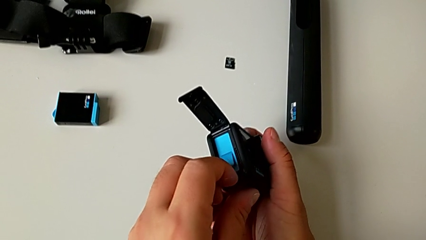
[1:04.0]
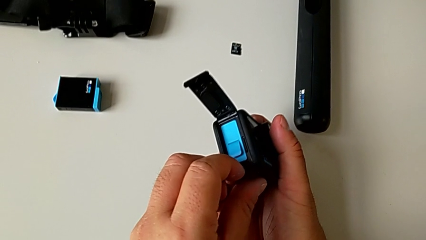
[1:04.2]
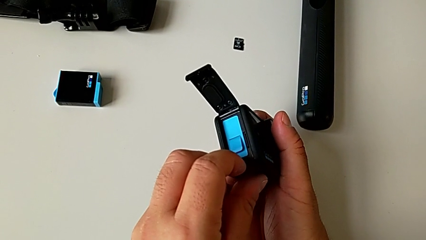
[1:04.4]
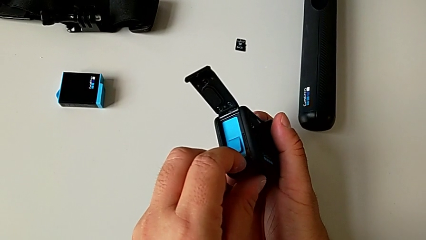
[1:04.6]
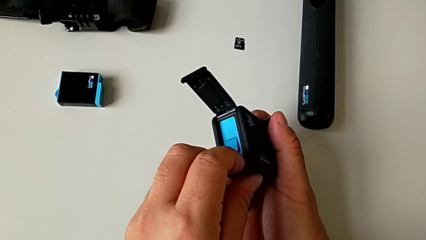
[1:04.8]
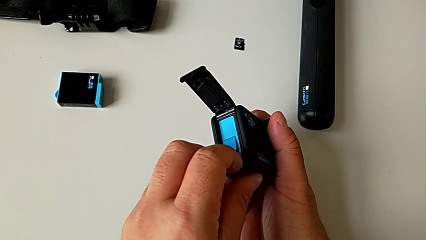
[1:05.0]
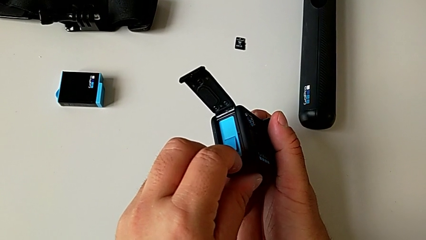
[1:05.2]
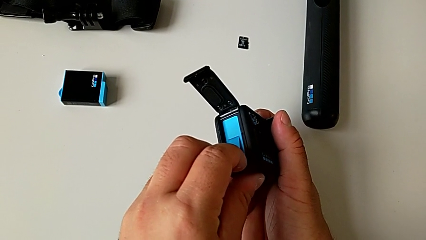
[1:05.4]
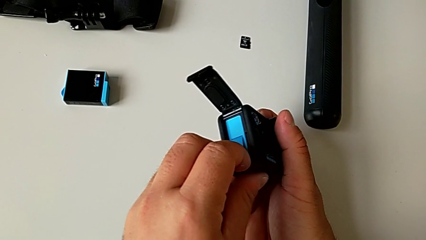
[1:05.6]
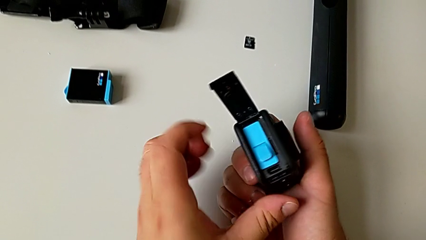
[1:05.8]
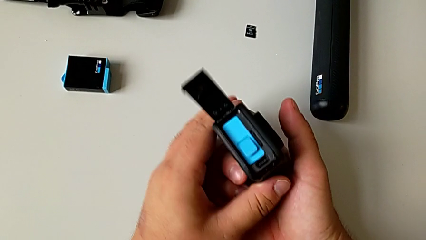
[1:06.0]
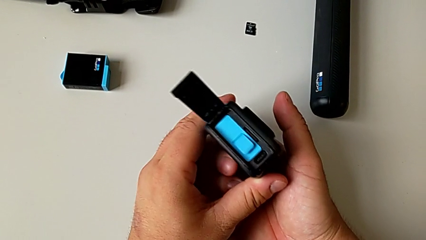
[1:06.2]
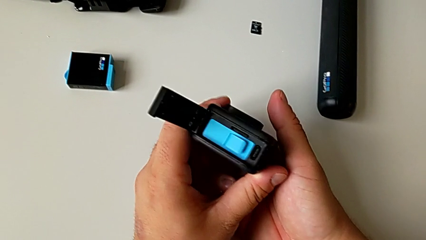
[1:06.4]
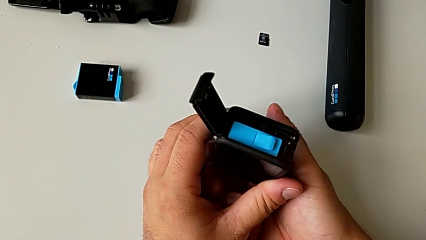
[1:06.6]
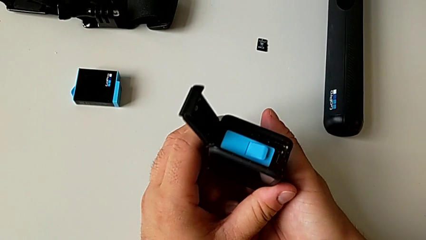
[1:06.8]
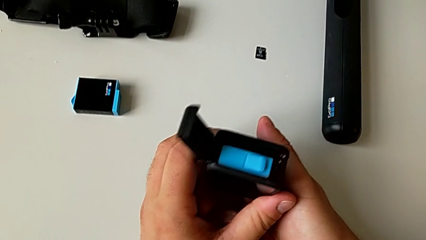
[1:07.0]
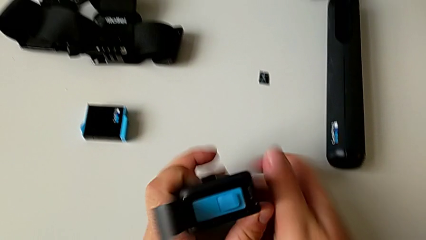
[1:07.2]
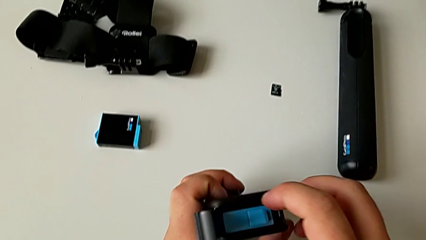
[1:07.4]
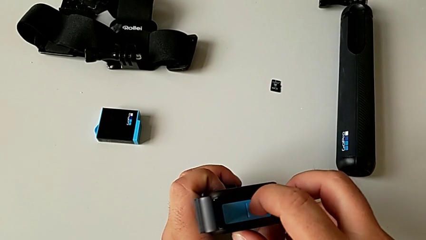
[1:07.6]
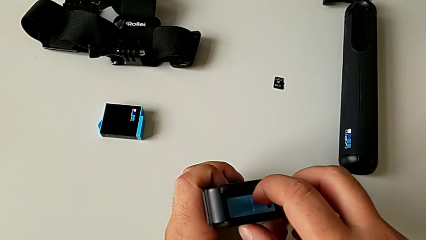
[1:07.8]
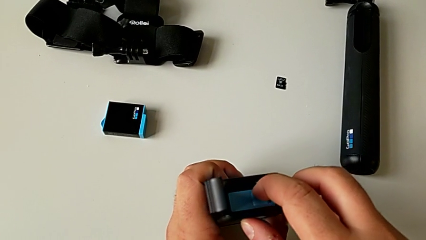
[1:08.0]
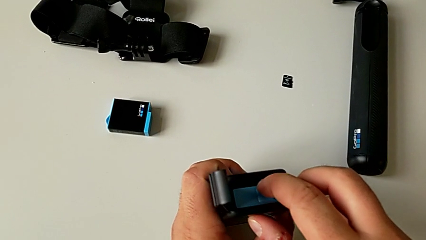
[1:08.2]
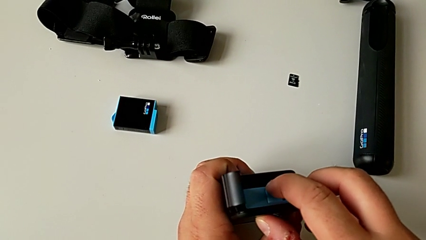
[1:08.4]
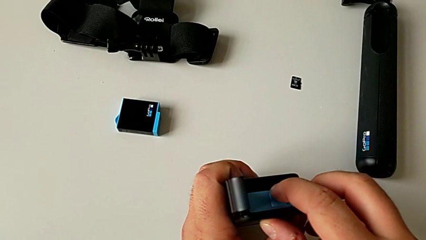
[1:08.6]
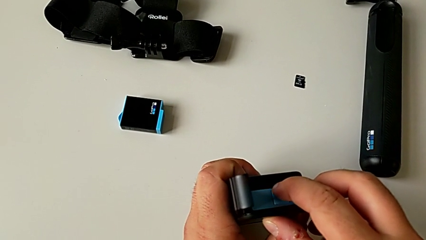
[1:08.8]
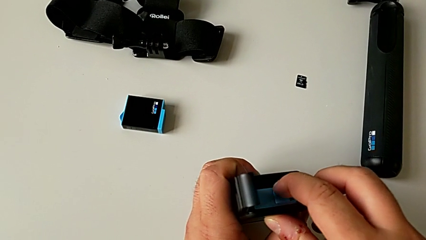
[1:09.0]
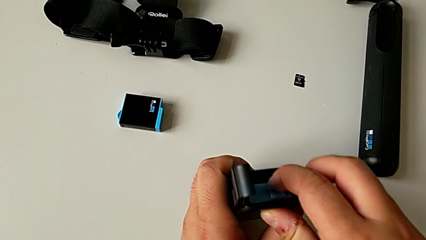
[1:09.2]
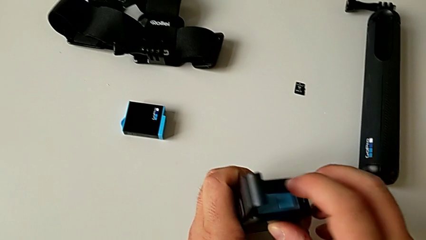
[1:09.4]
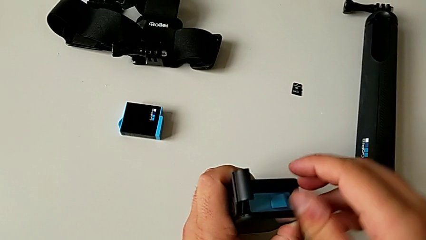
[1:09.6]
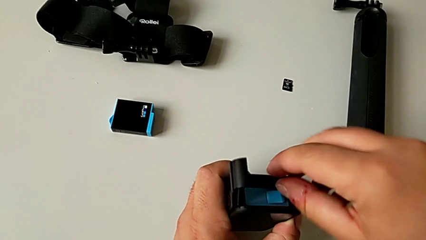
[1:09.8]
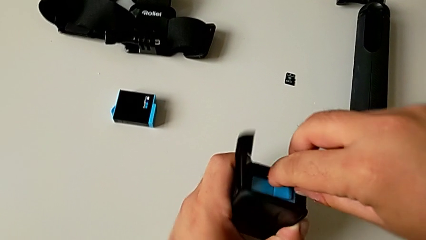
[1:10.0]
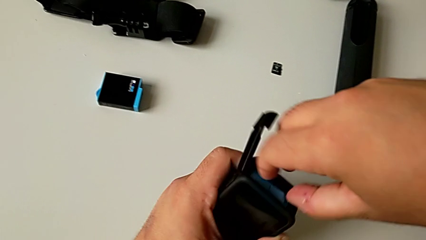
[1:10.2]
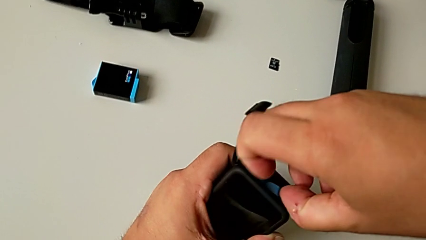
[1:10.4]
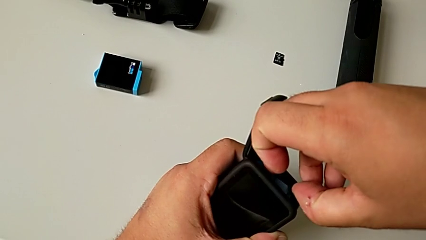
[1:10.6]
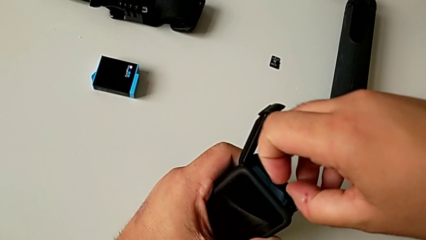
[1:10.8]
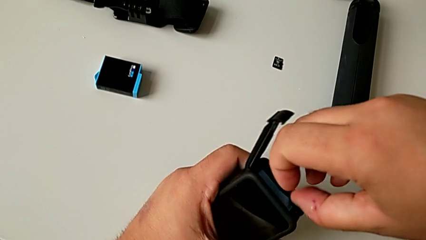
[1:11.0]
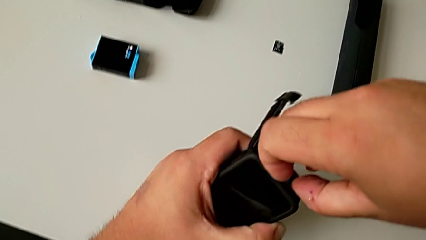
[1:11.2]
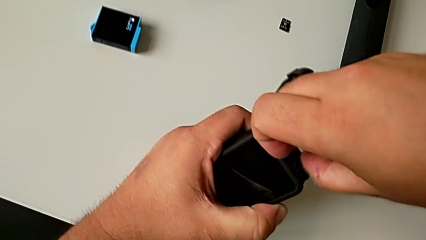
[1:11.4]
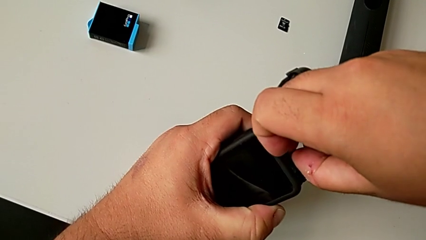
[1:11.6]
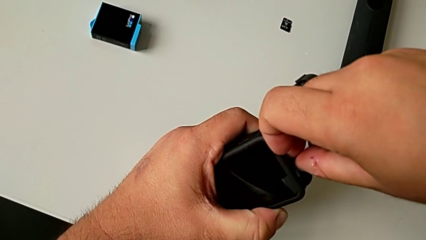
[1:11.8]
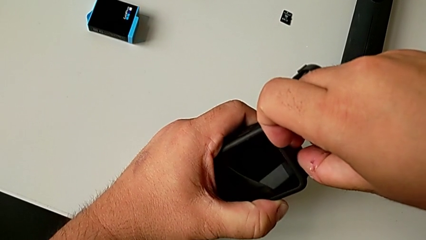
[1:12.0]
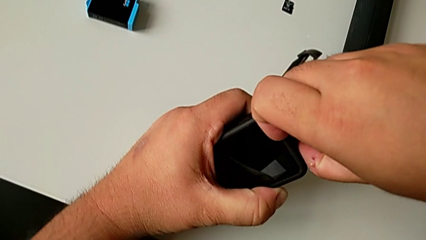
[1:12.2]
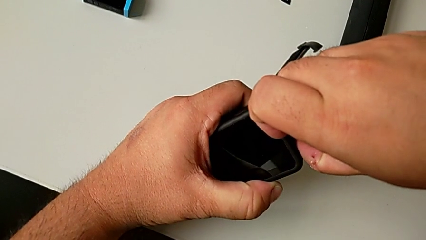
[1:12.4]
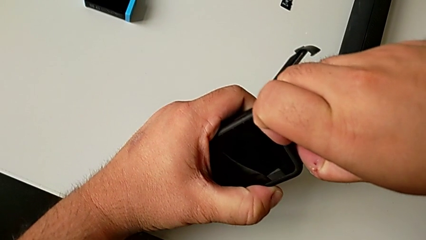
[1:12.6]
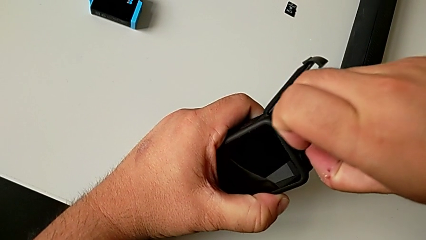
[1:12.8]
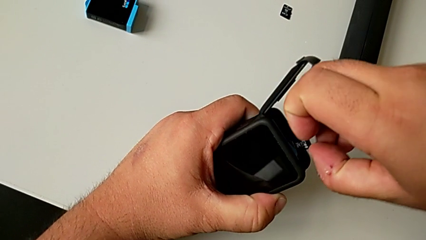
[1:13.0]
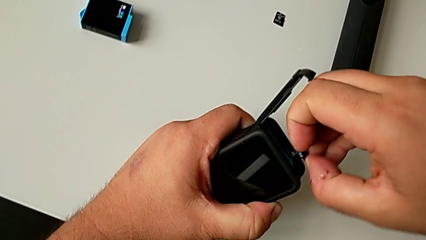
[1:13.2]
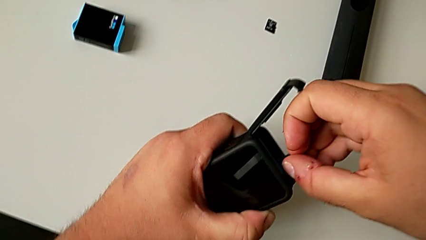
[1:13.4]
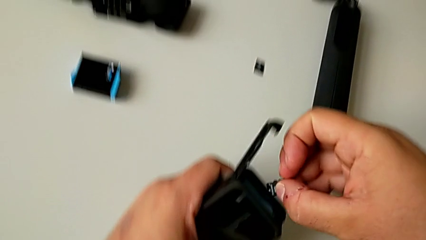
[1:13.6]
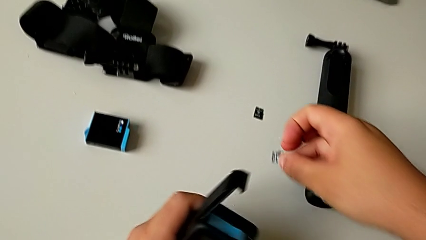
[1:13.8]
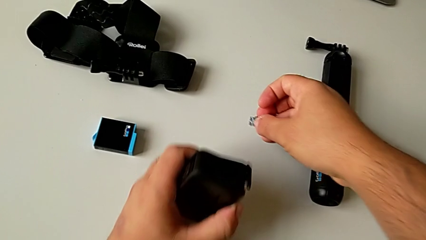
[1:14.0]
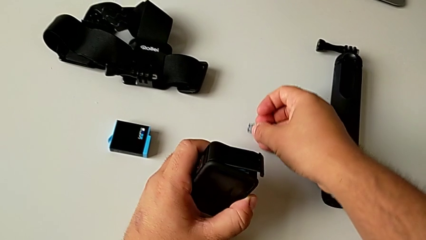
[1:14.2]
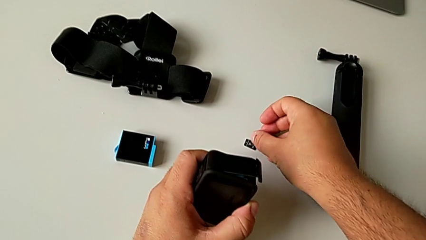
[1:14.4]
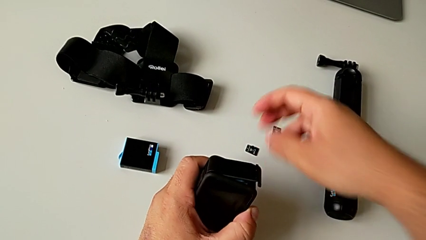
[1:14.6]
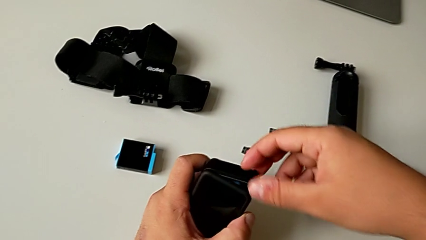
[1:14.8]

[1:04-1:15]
The camera wearer is pulling out the old SD card. They pull the SD card, wrongly push the battery, grab the SD card, pull the old SD card and place it.

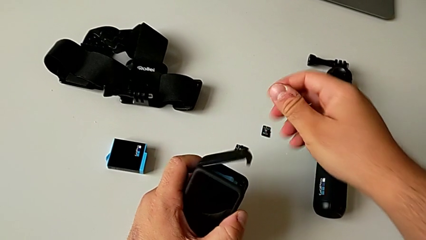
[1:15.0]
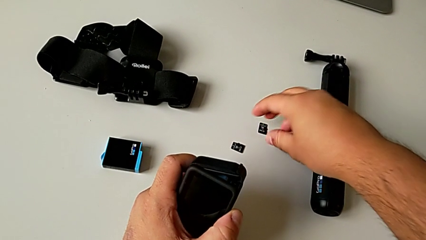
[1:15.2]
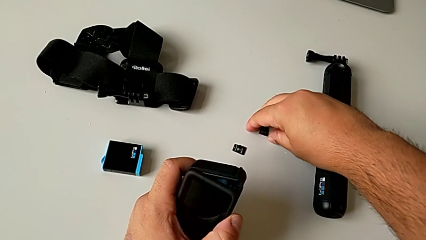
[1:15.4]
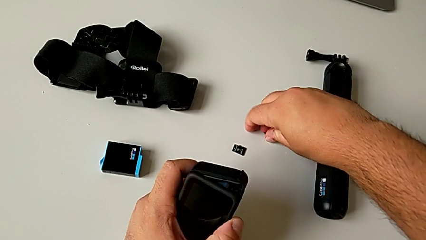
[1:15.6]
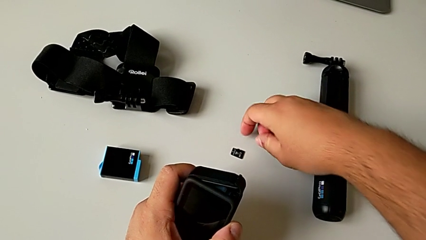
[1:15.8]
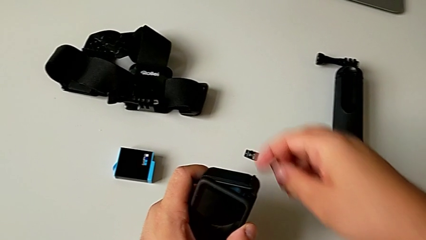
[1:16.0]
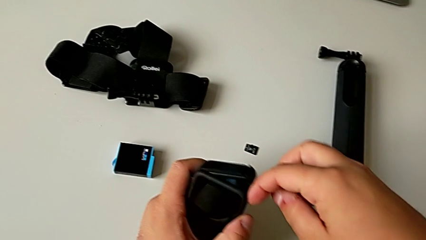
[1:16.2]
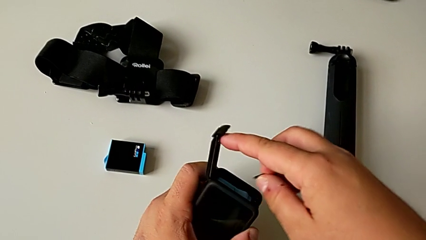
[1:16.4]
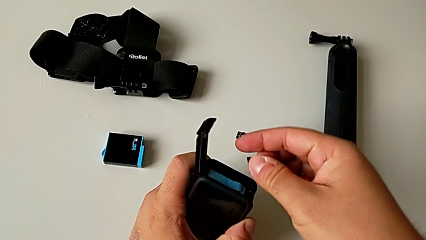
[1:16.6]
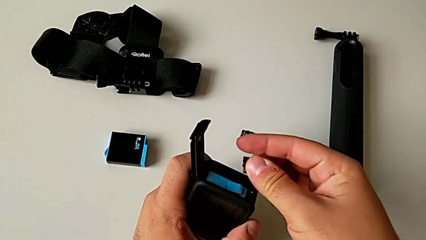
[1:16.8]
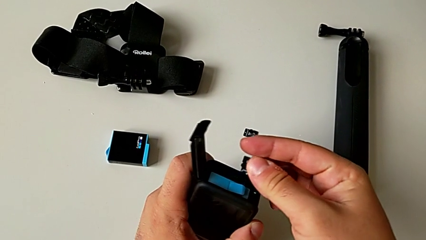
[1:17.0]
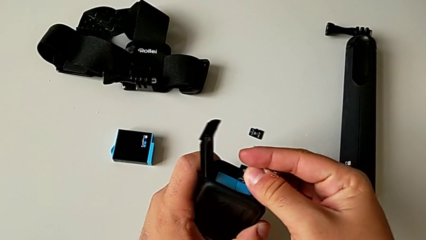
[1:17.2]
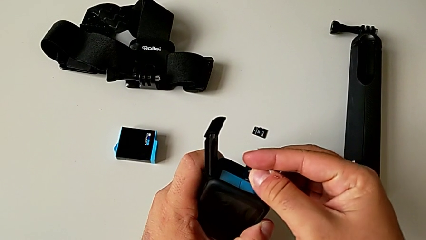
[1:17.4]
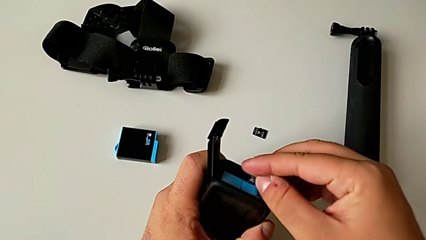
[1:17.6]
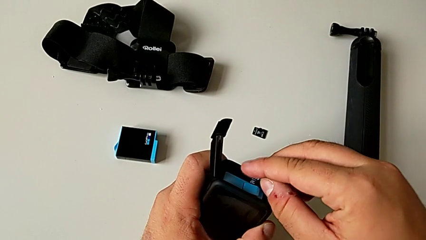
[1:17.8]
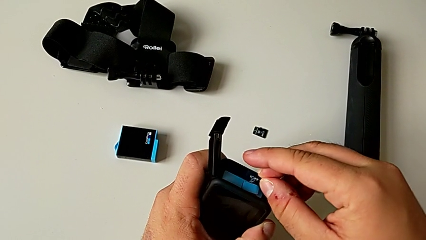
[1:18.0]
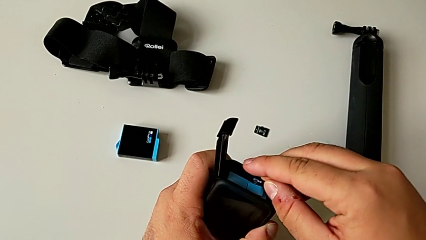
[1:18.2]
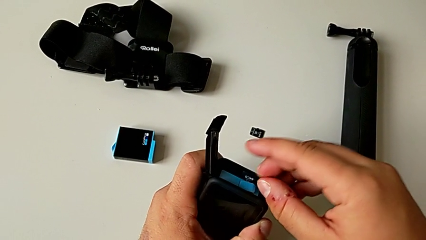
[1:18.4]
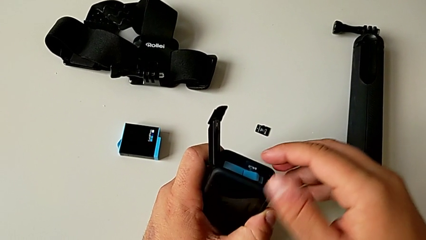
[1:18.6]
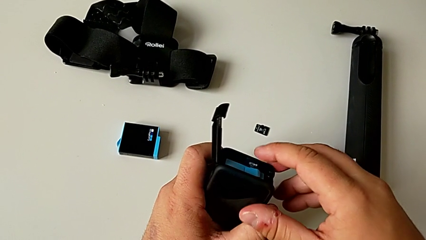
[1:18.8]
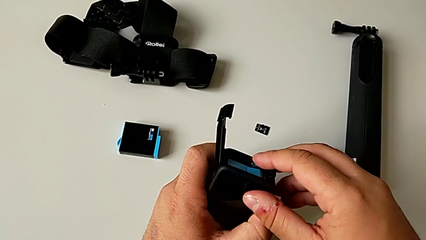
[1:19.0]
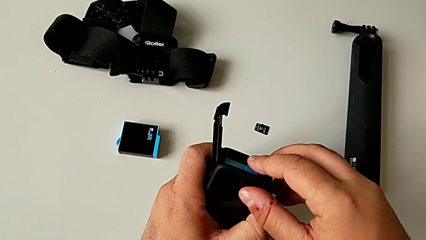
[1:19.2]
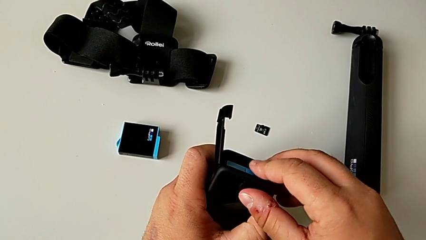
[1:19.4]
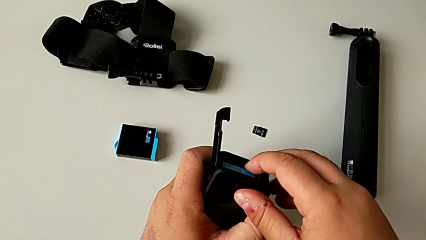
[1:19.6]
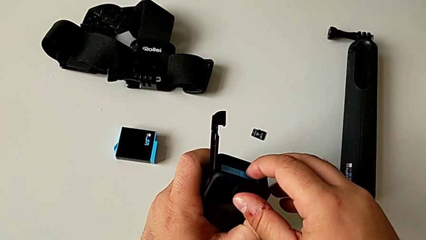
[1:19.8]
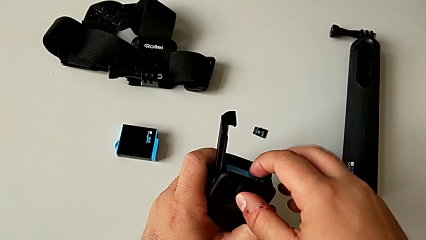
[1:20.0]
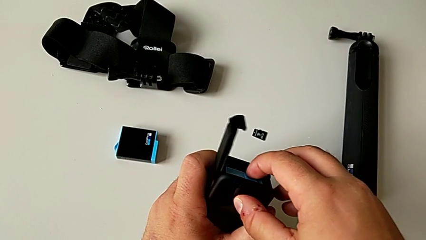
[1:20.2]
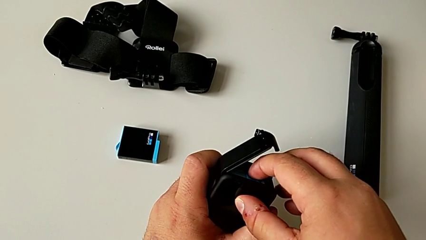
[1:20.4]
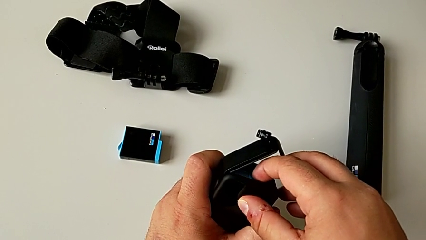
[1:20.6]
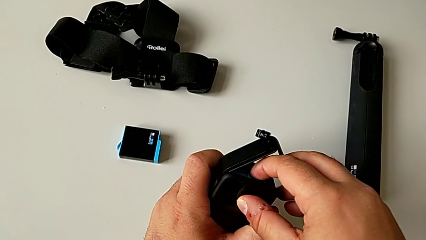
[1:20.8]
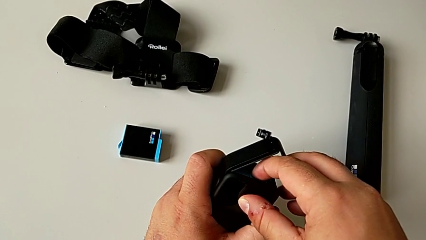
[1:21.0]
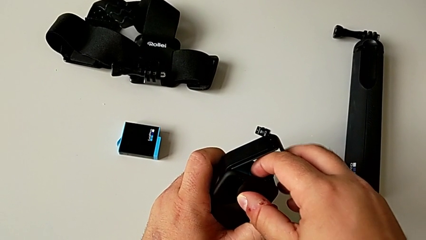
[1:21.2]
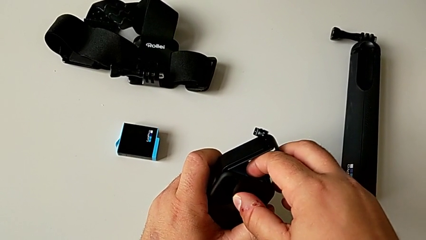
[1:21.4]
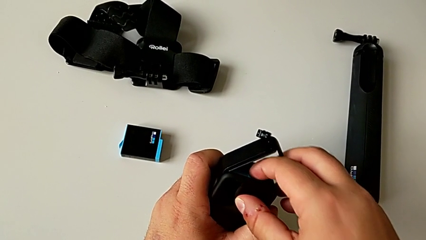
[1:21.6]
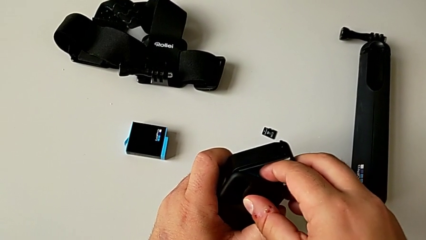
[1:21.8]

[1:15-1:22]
The camera wearer is inserting the new SD card. They open the battery door, lift the new SD card, open the battery door, place the new SD card and insert it.
